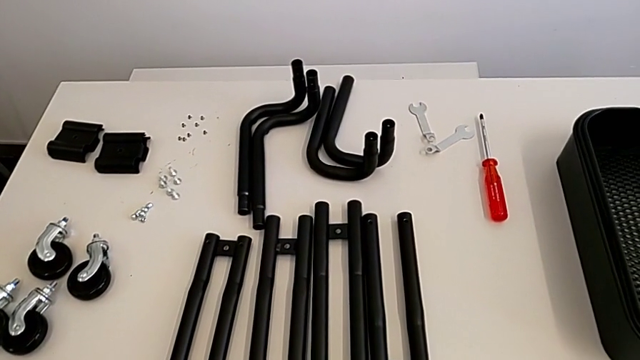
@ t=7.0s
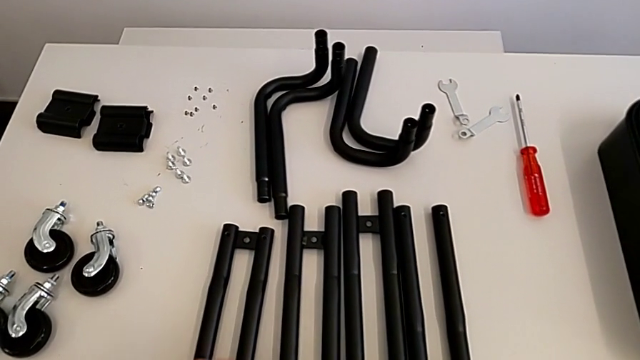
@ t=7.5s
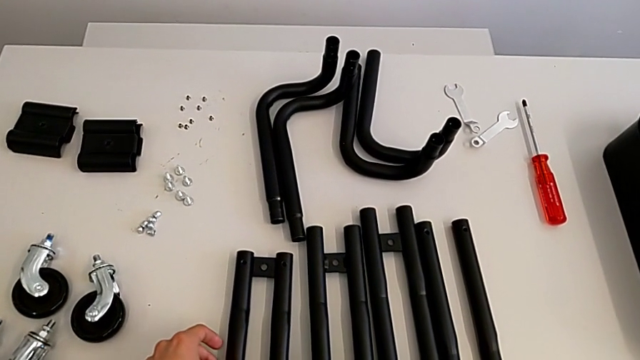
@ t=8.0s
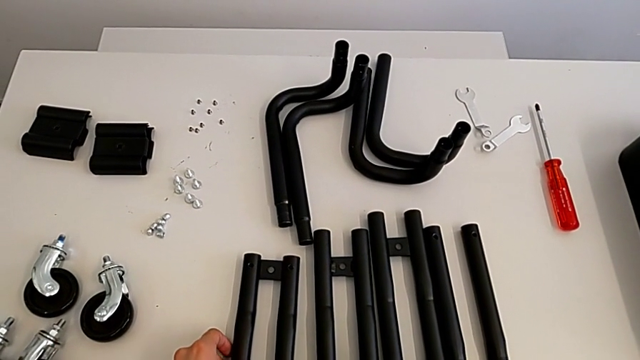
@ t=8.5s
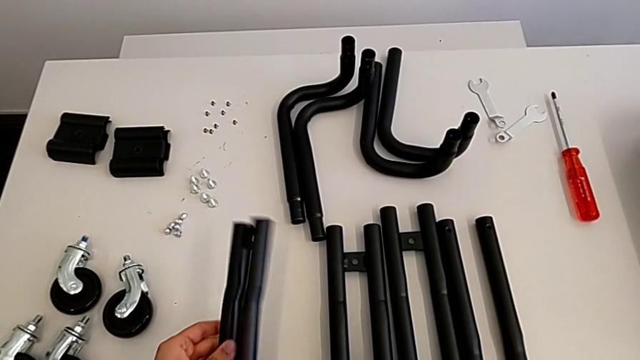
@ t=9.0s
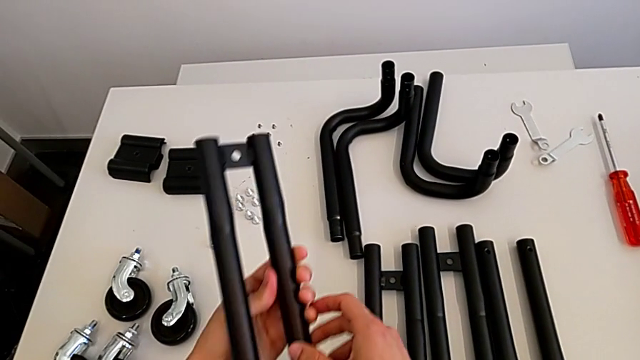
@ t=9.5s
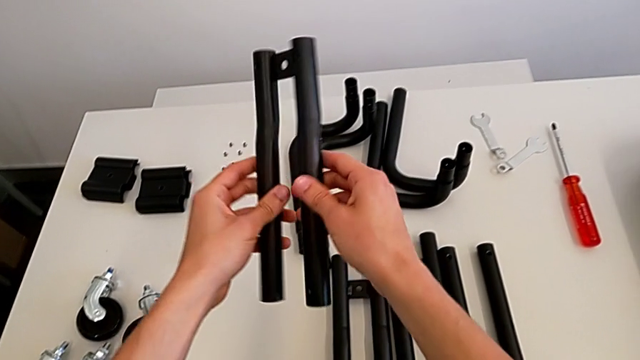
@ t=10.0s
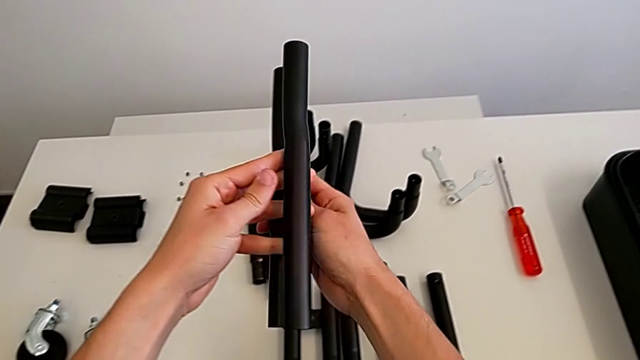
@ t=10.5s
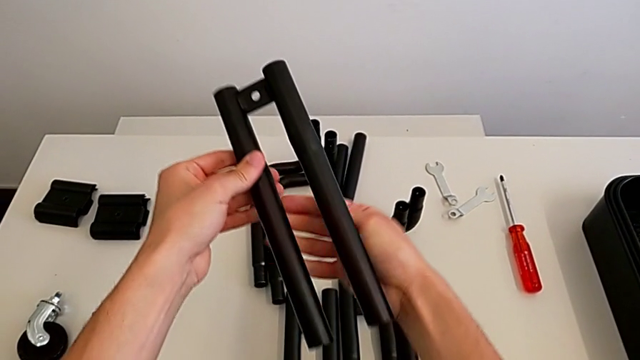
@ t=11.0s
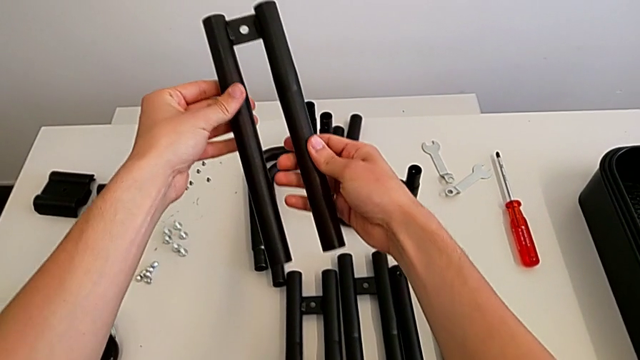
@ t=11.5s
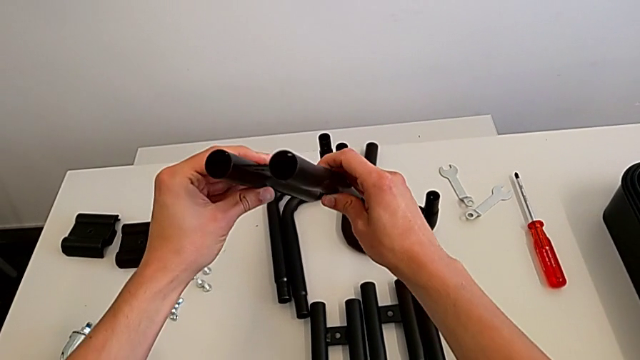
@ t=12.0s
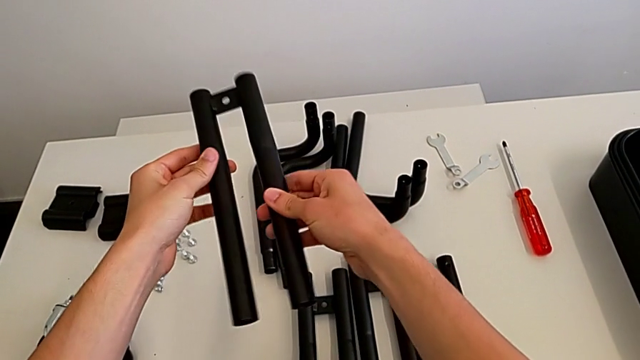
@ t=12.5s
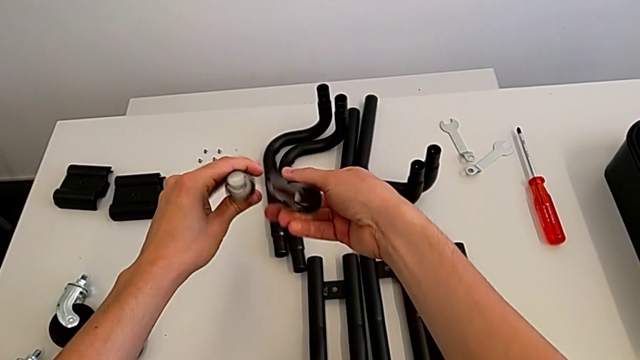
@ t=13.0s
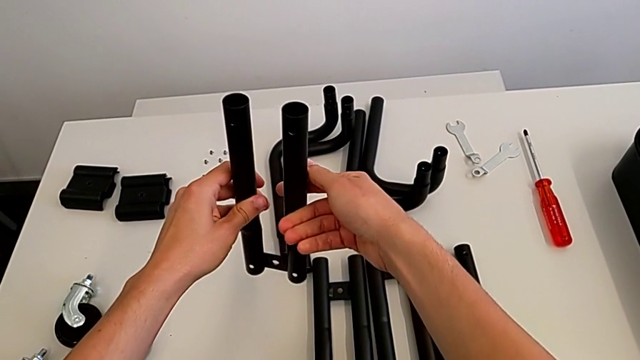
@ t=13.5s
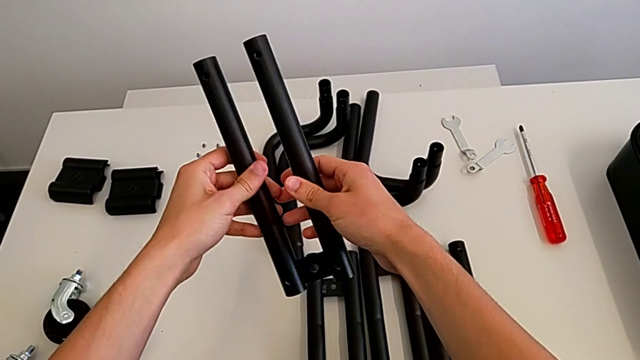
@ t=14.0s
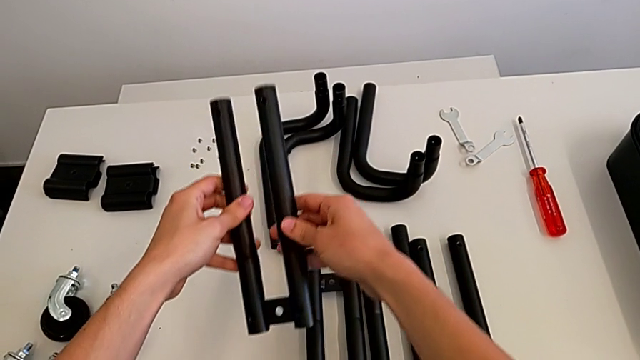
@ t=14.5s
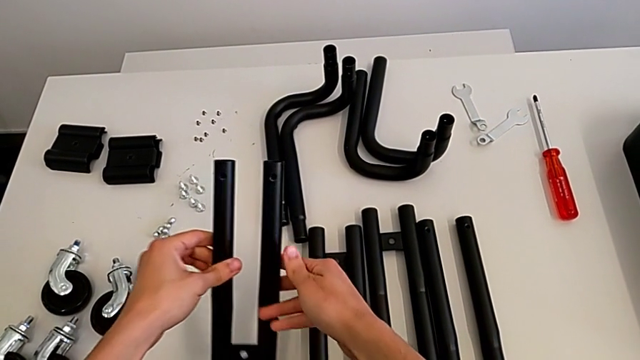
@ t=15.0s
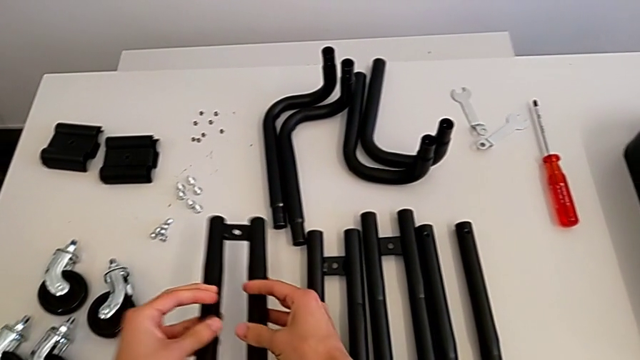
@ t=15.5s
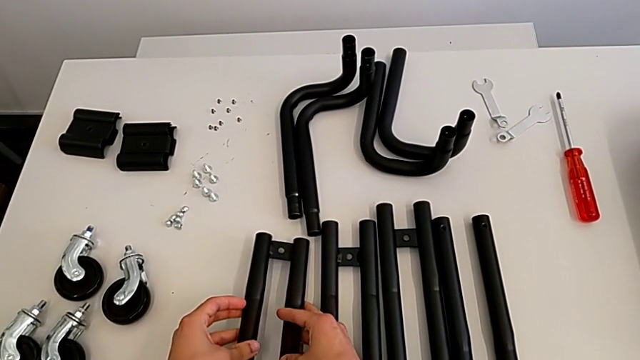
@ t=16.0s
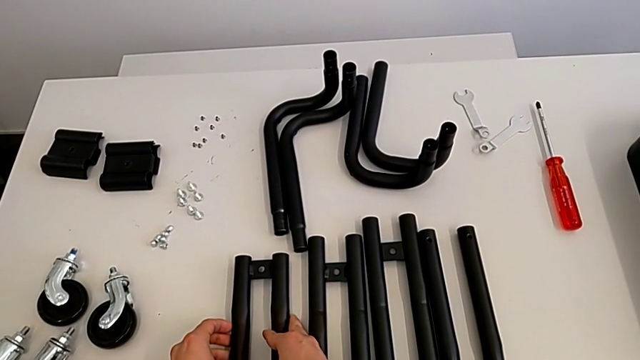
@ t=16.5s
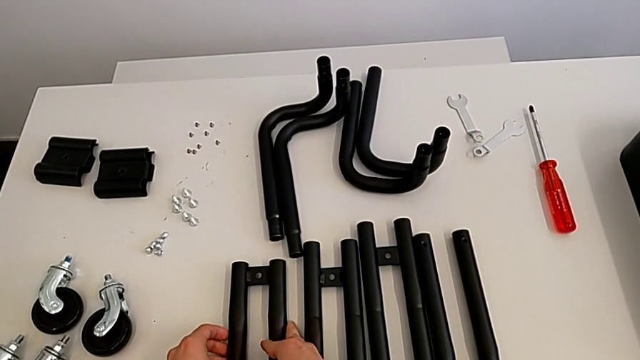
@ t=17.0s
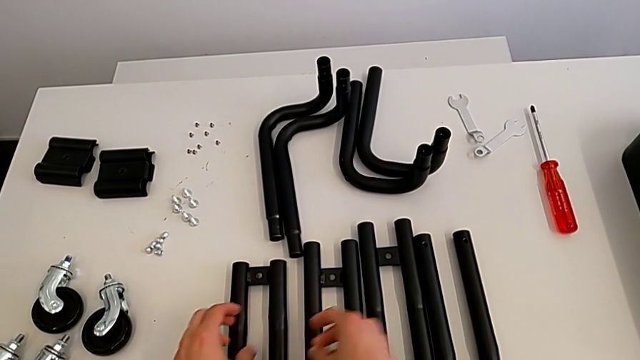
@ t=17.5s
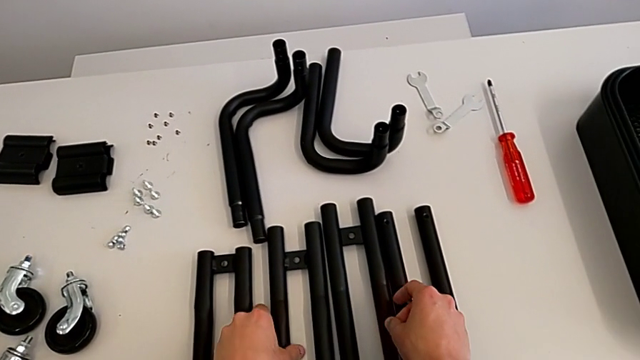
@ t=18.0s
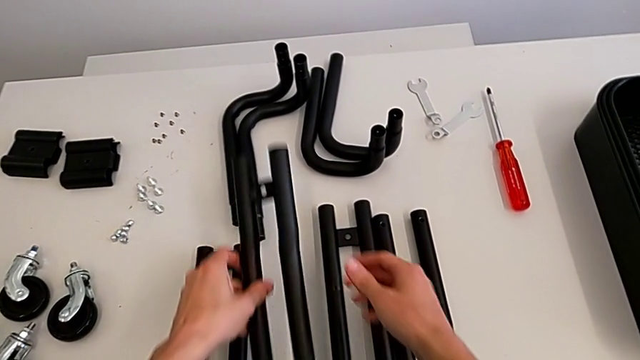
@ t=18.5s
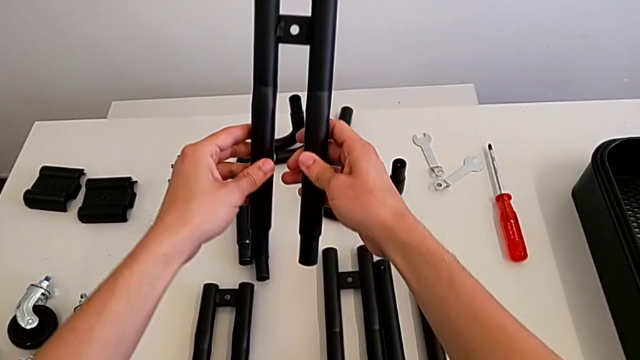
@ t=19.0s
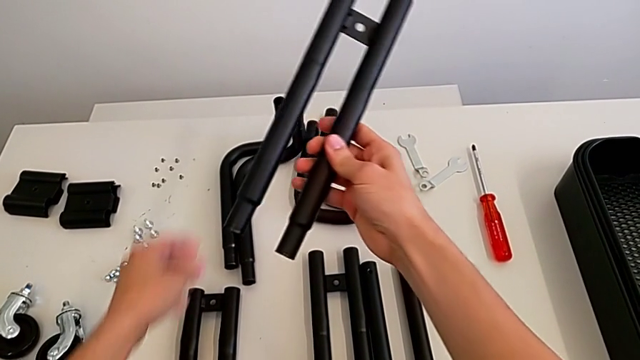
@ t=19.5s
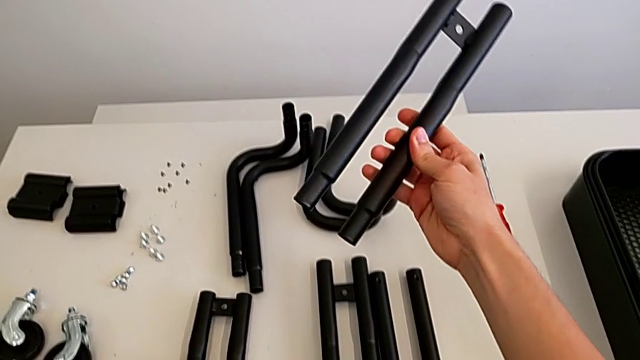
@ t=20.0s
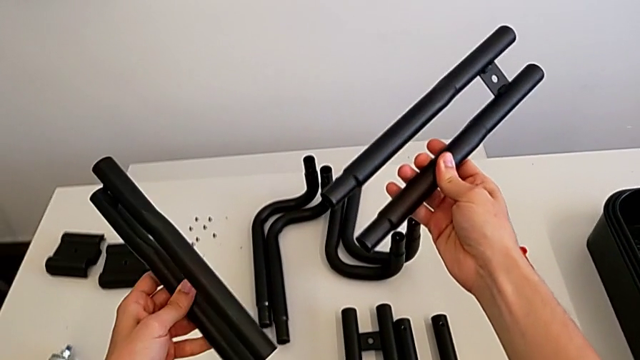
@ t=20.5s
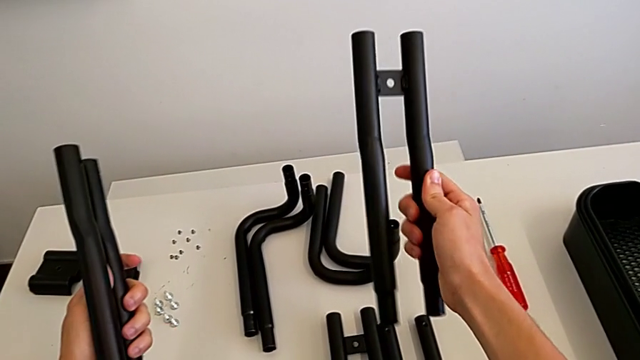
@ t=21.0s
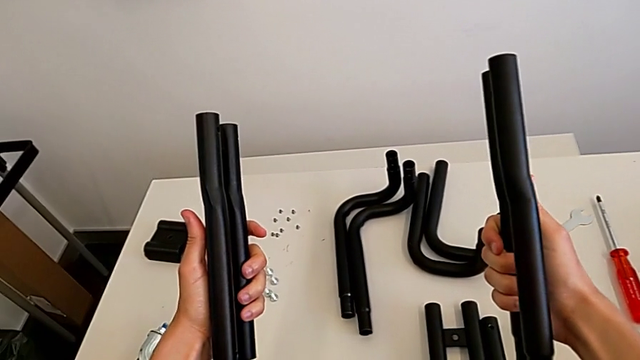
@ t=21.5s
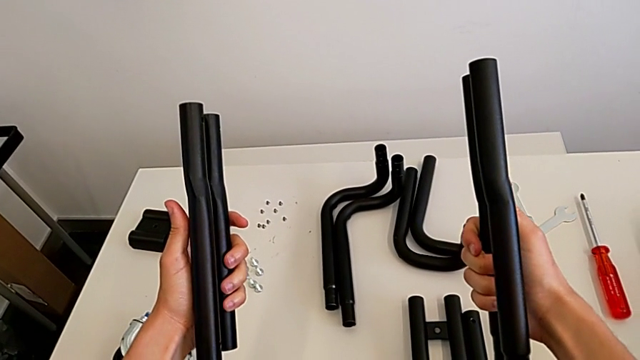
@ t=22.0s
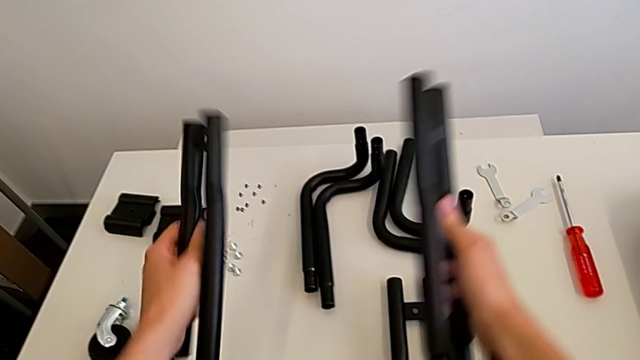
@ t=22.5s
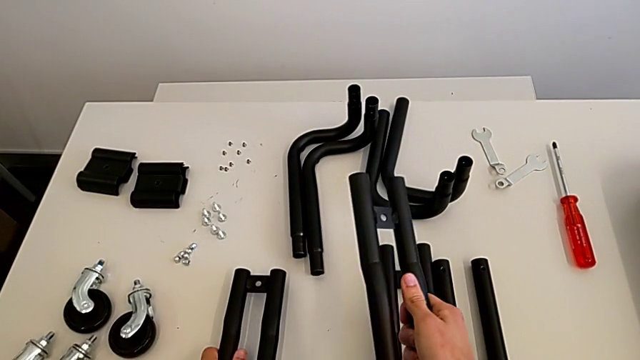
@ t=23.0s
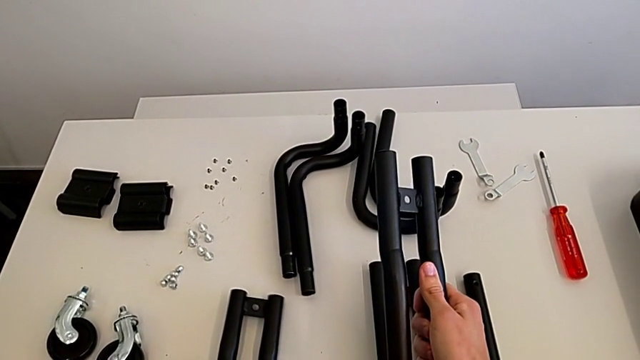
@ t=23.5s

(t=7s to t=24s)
The camera wearer inspects the black leg of the furniture. They approach the leg, grab it, inspect it, place it, grab it, inspect it and wrongly place the black leg.

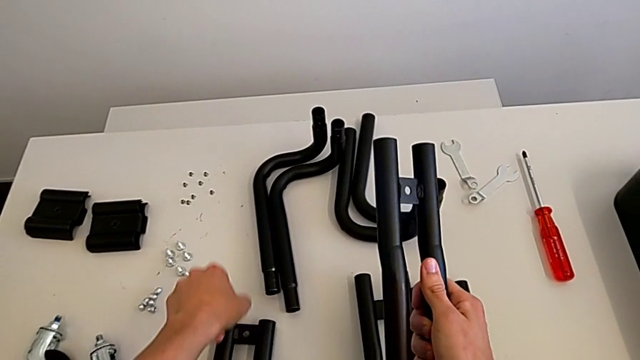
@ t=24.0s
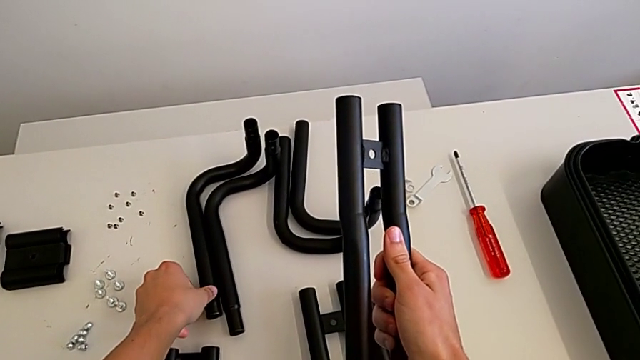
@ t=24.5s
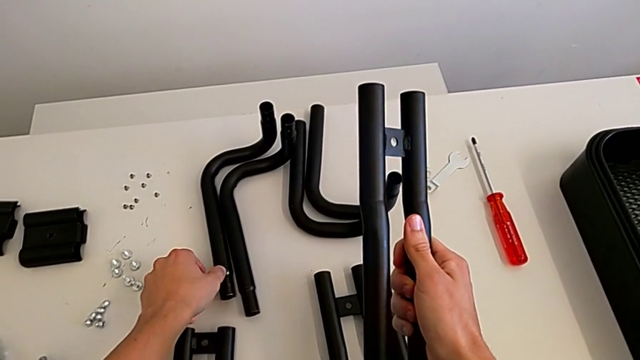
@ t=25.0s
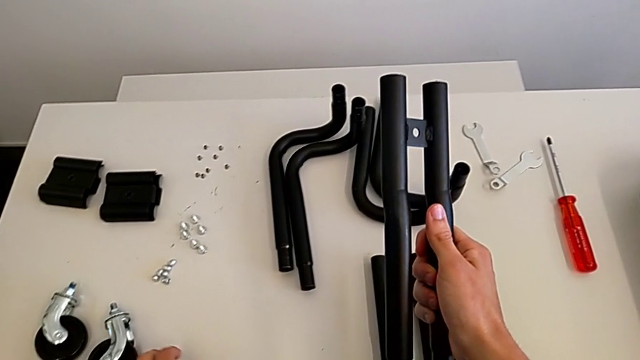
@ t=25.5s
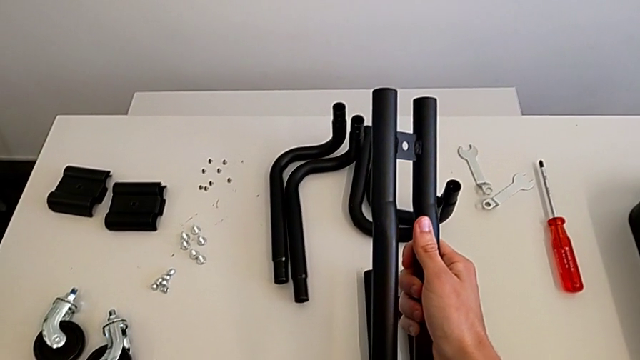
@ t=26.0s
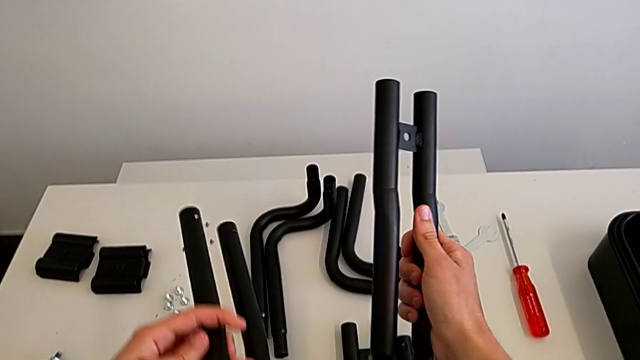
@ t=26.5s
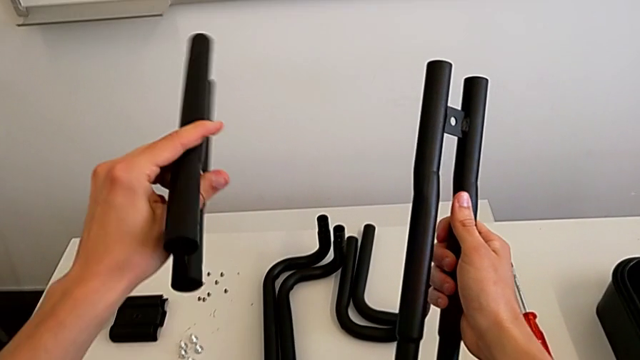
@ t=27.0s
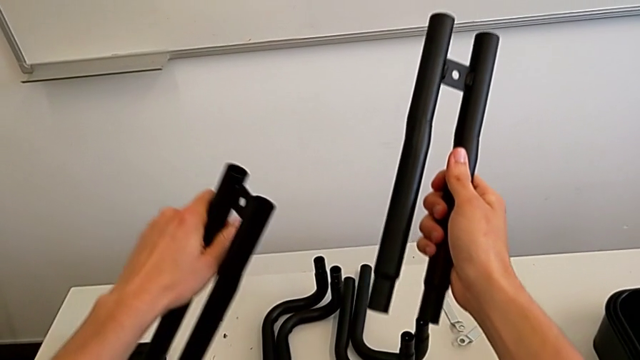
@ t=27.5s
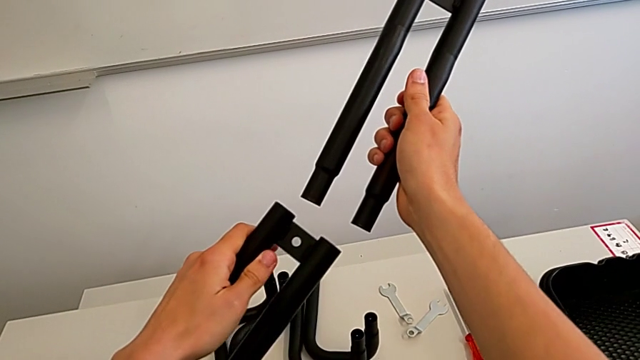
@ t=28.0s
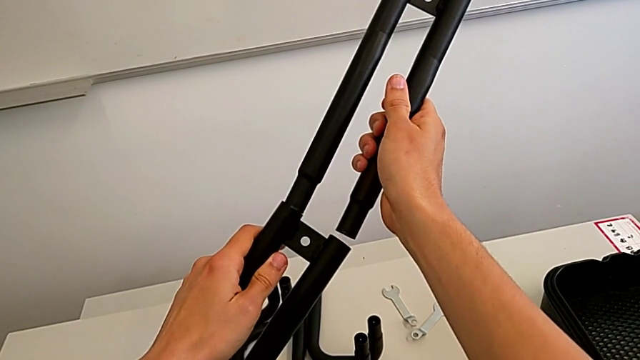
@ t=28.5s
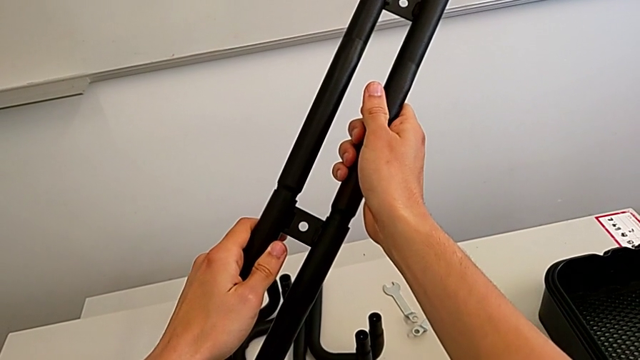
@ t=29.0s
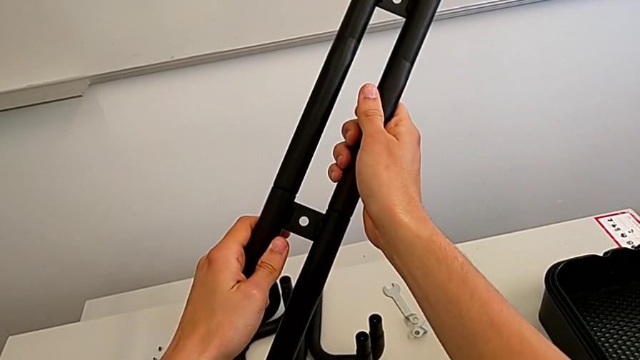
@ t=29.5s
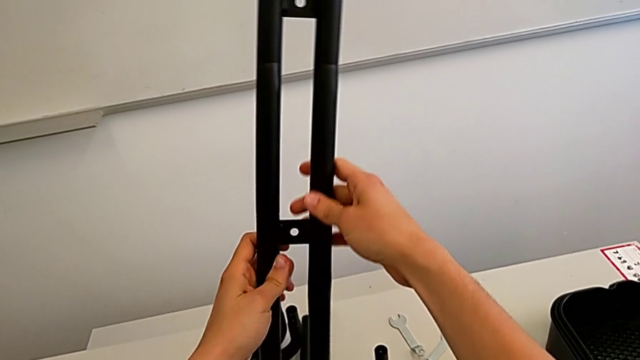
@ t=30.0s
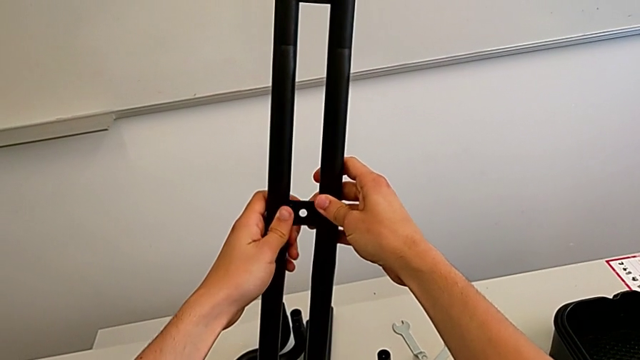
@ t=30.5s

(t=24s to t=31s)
The camera wearer is attaching the legs together. They wrongly grab the leg and assemble it.
